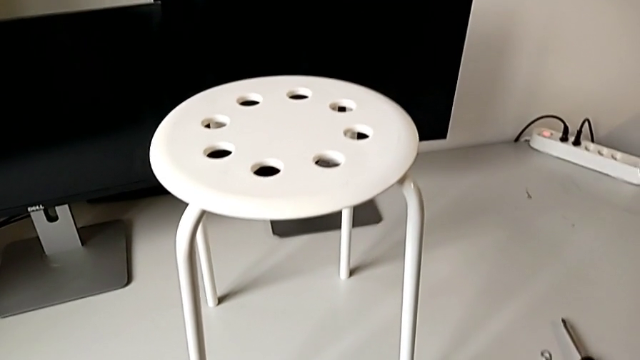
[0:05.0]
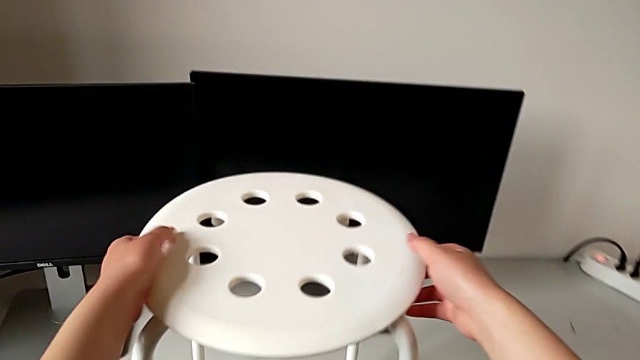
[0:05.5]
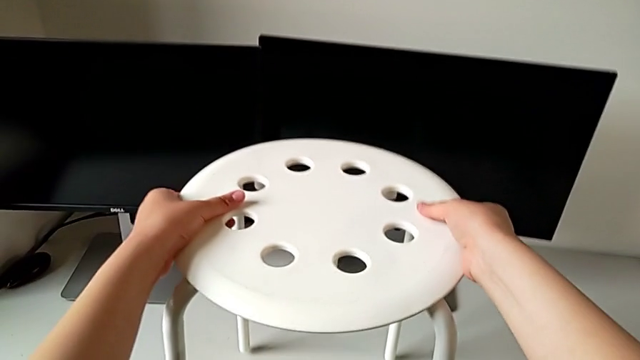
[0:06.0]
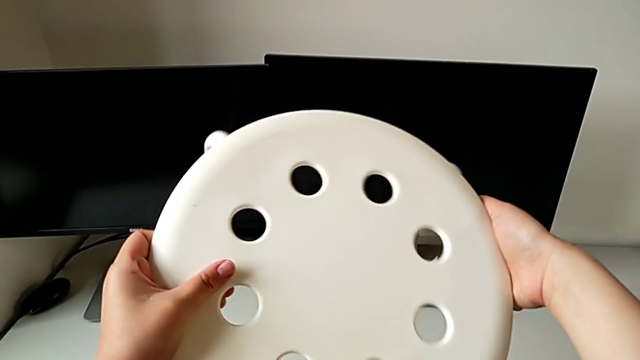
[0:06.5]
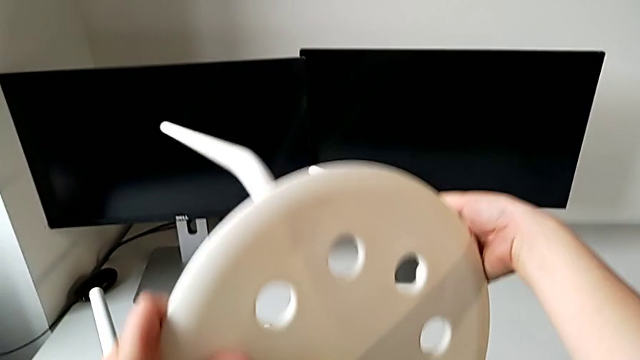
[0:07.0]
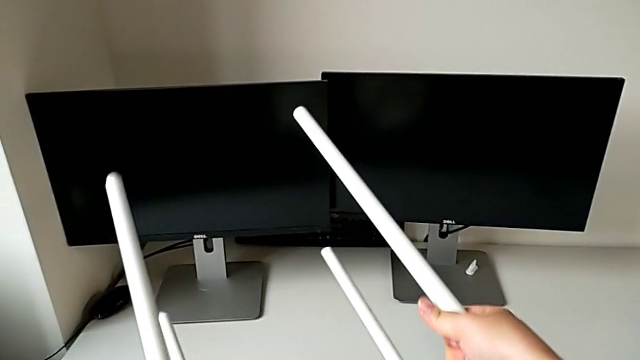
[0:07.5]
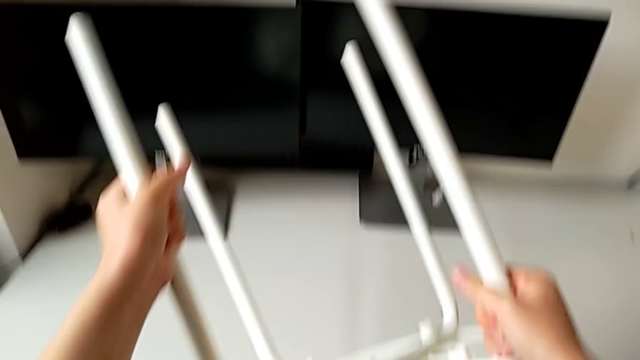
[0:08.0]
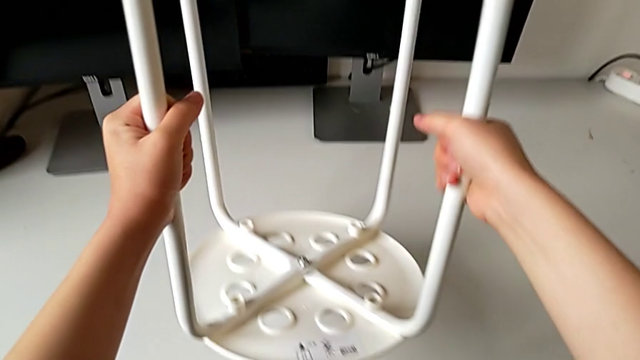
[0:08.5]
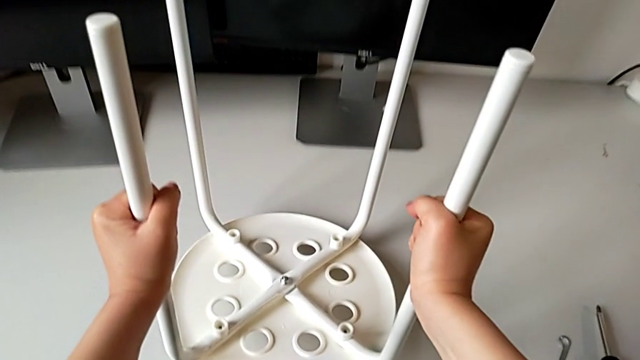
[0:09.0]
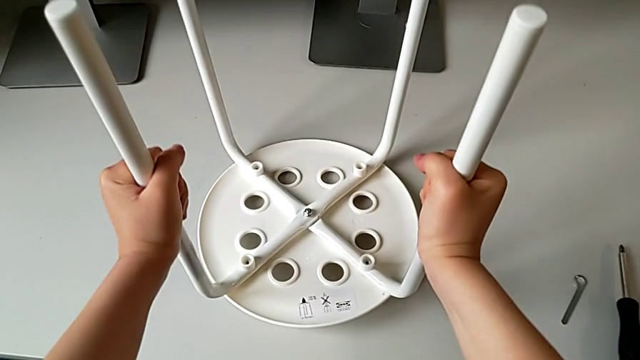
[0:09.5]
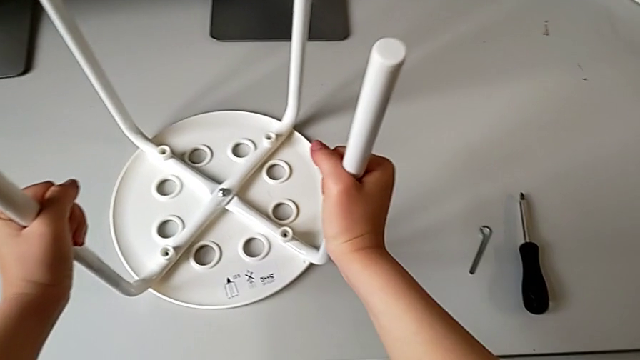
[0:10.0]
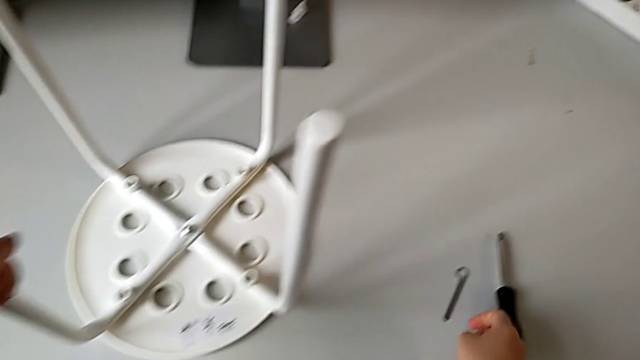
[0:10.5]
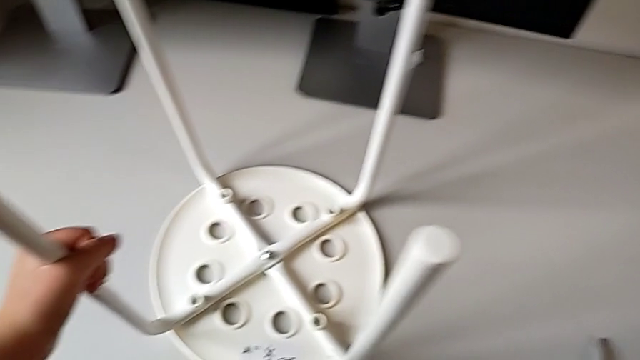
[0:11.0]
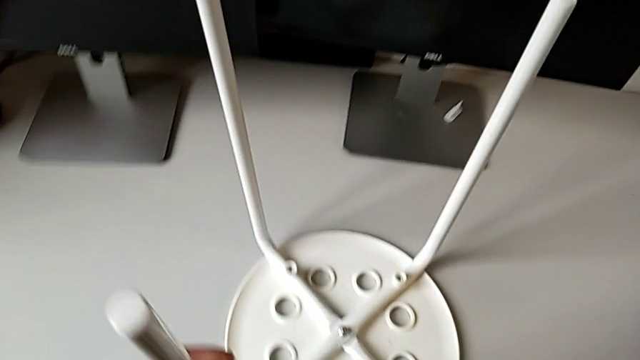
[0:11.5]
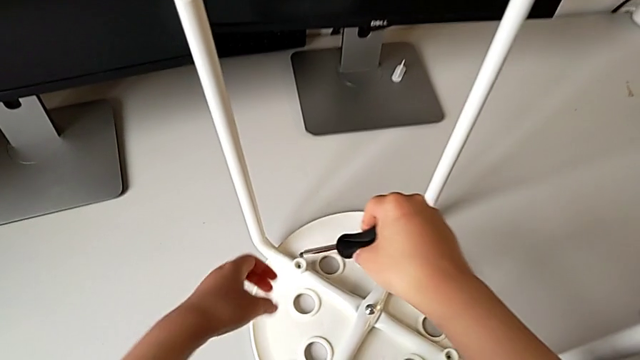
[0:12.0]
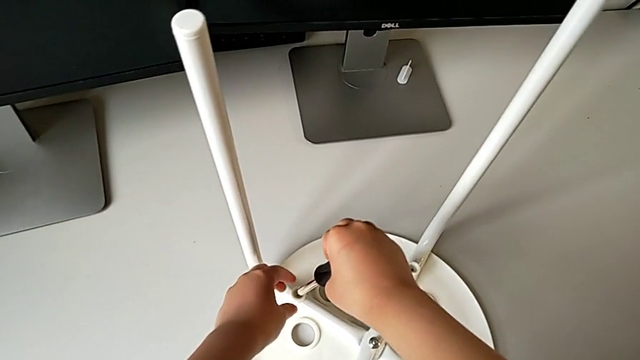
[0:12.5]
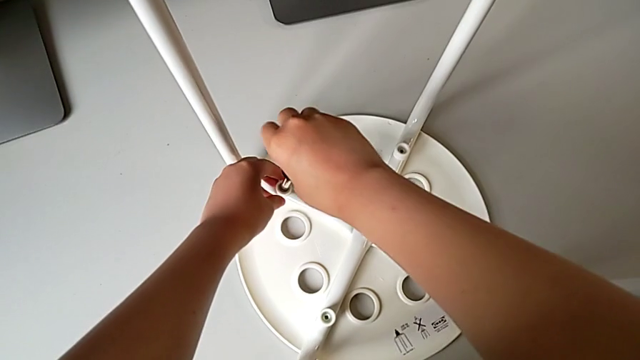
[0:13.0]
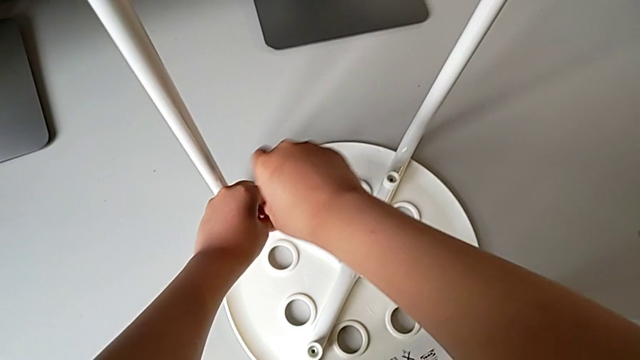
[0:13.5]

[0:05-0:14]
The camera wearer is unscrewing the first screw on the chair leg. They approach the white stool, grab it, flip it and place it. They approach the black screwdriver, grab it, lift it with the right hand, approach the first screw and begin to unscrew it with the right hand.

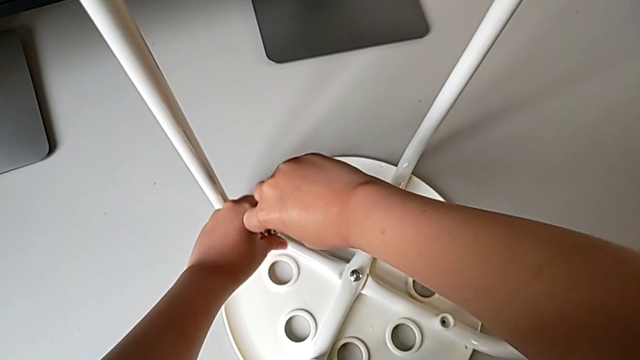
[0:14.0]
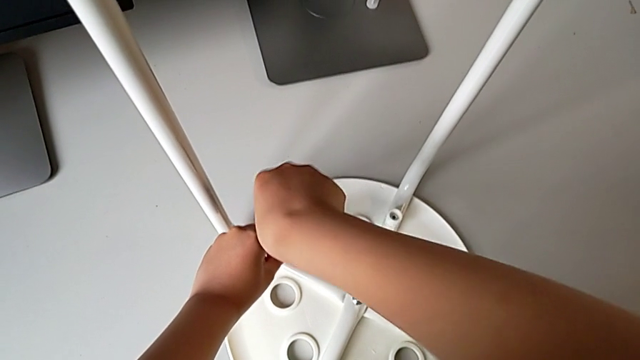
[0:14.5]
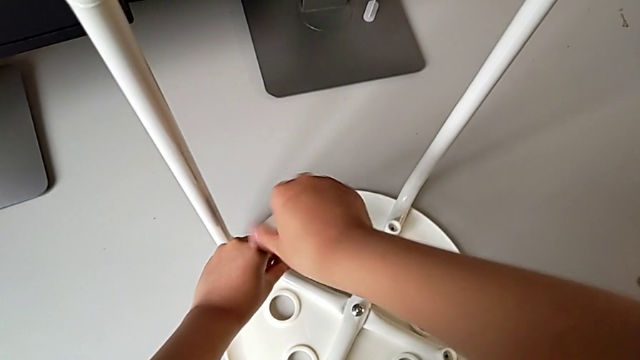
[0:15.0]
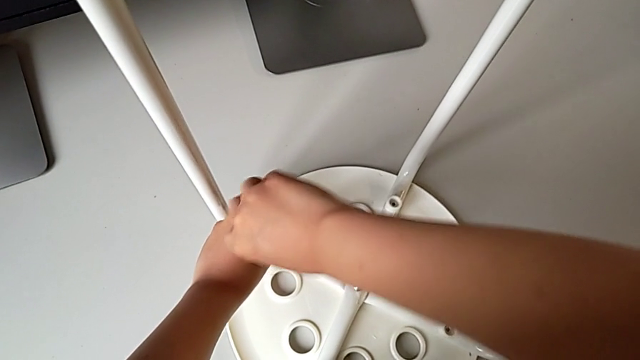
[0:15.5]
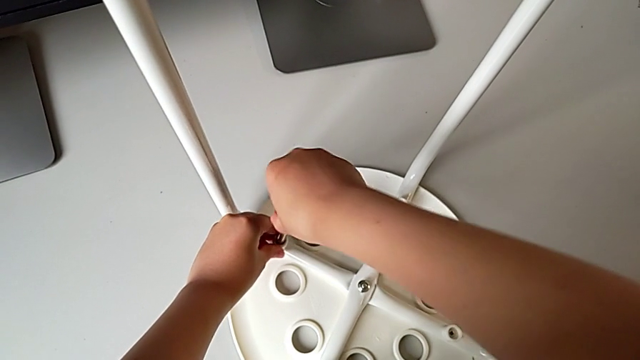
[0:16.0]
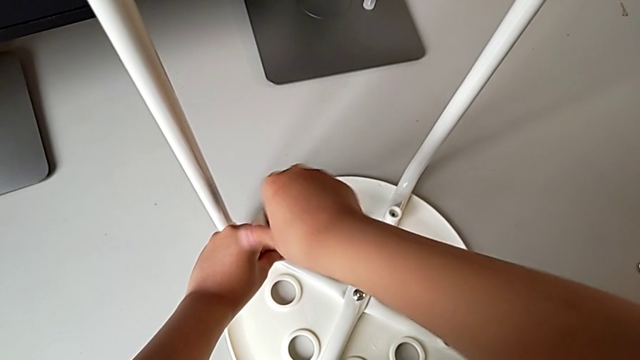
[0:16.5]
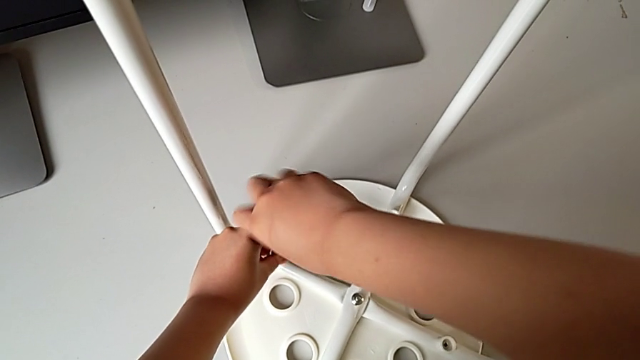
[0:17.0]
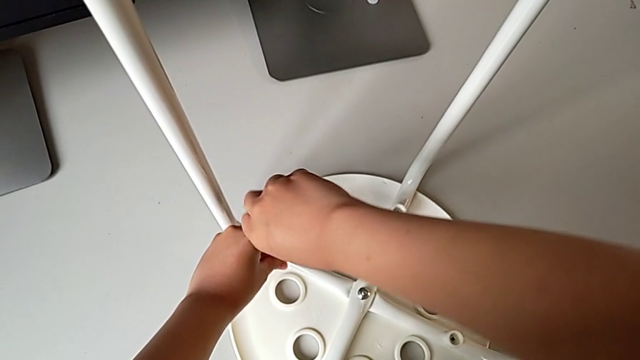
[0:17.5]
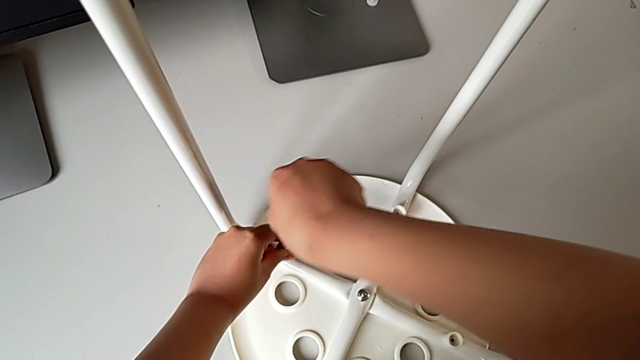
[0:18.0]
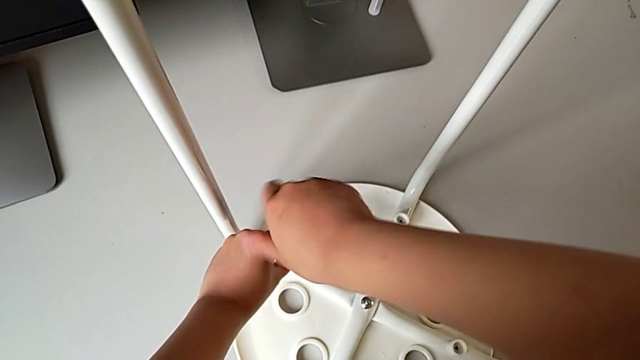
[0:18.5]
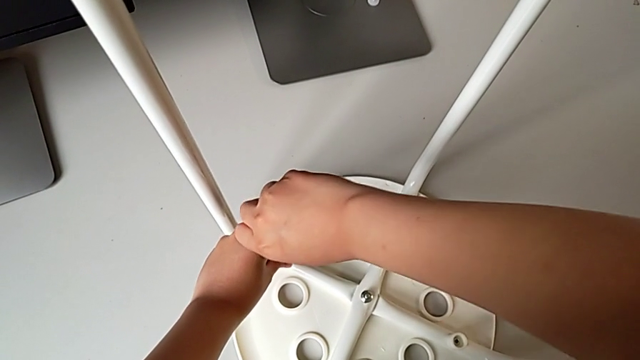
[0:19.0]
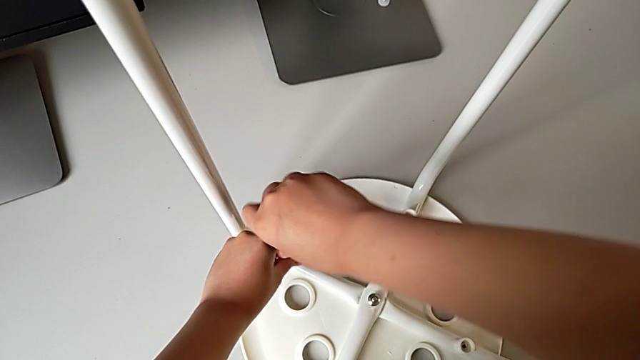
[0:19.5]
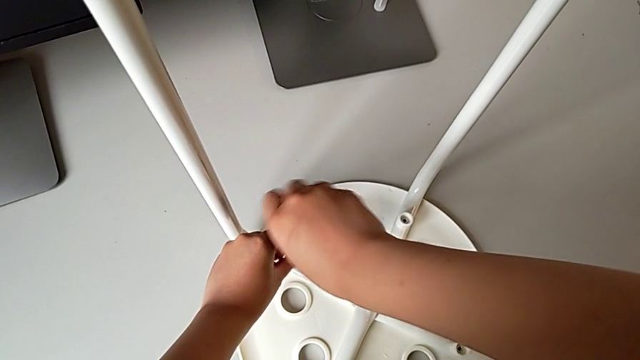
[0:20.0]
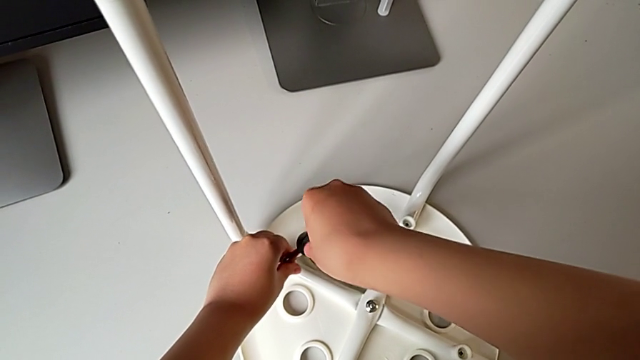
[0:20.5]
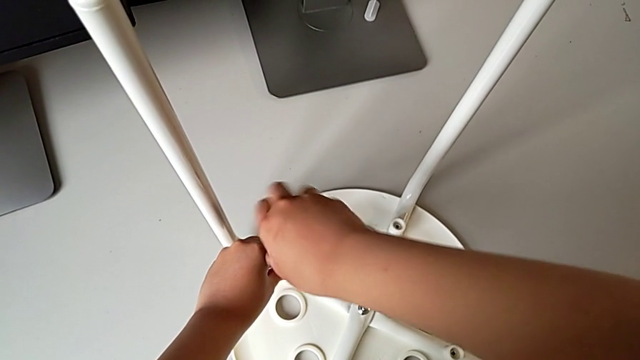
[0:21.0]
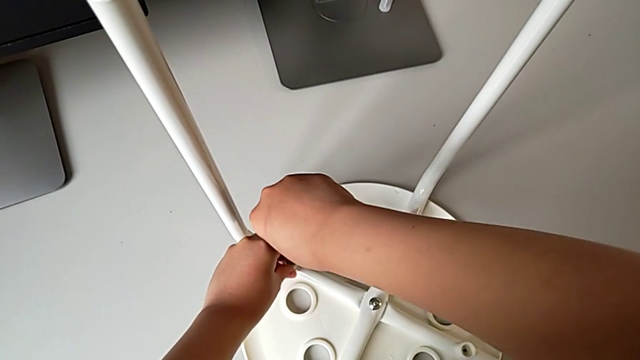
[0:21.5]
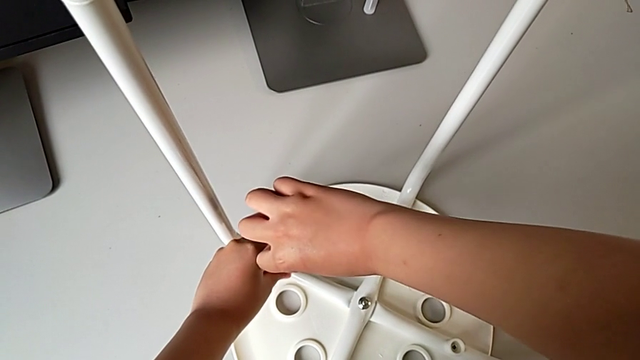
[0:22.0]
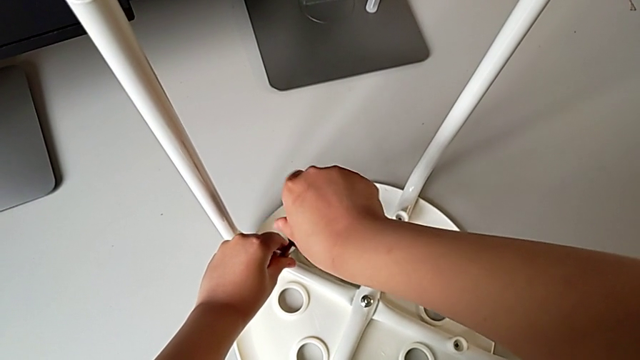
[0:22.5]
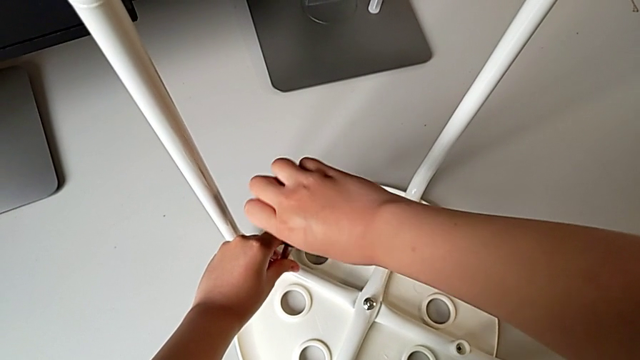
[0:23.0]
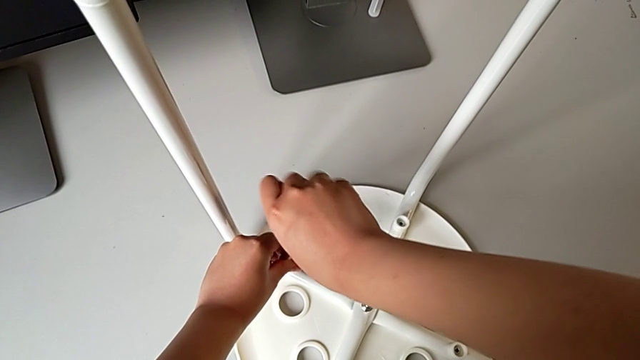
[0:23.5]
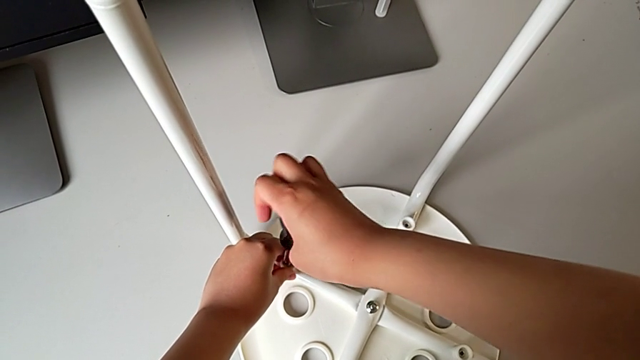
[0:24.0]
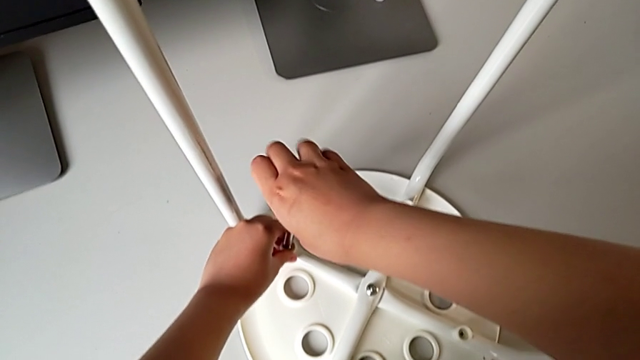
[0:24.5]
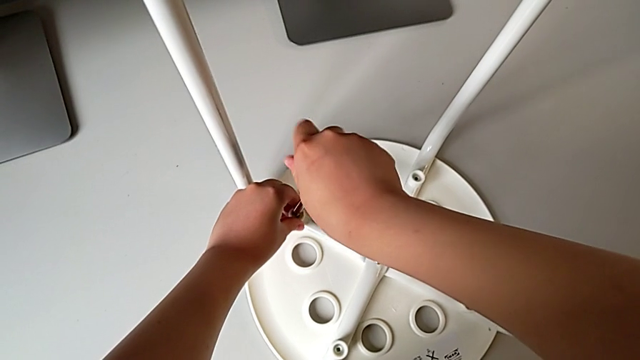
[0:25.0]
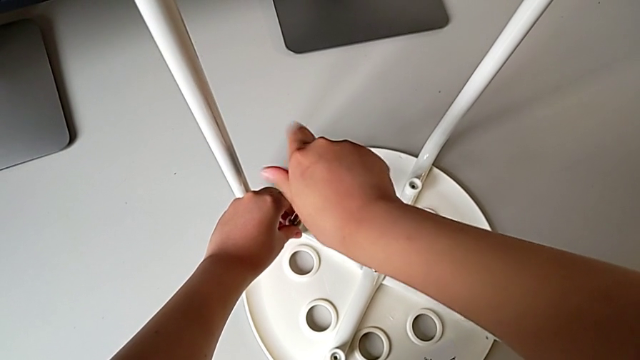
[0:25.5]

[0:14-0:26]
The camera wearer is unscrewing the first screw on the chair leg. They keep unscrewing the first screw with the right hand.
